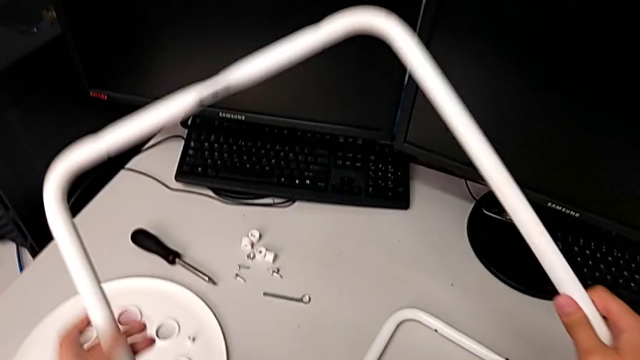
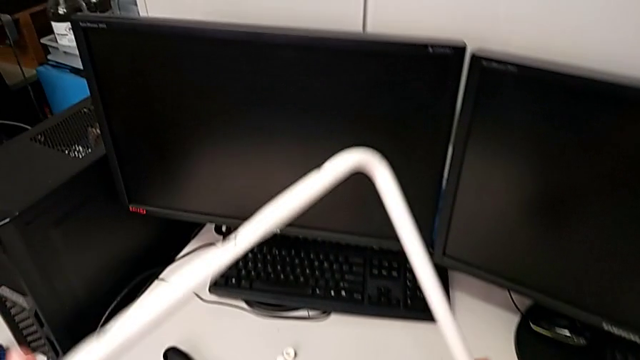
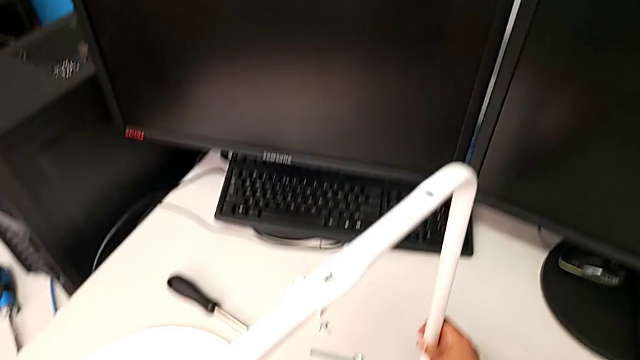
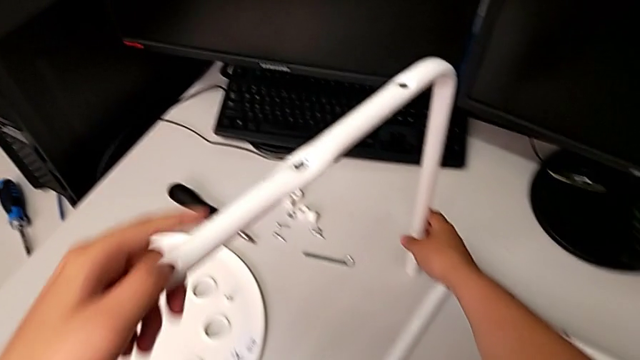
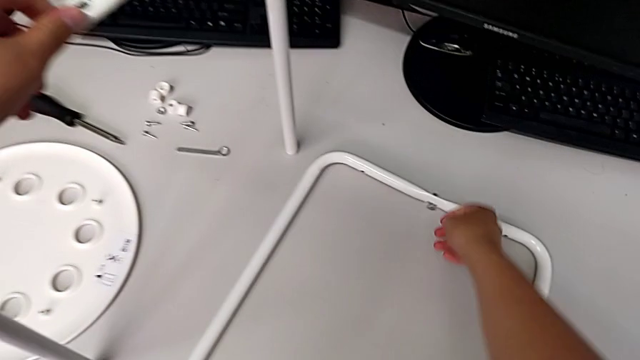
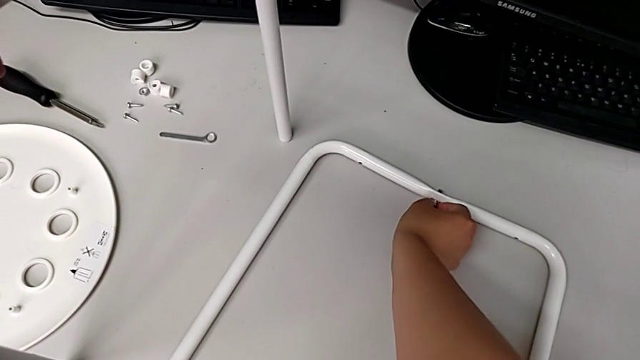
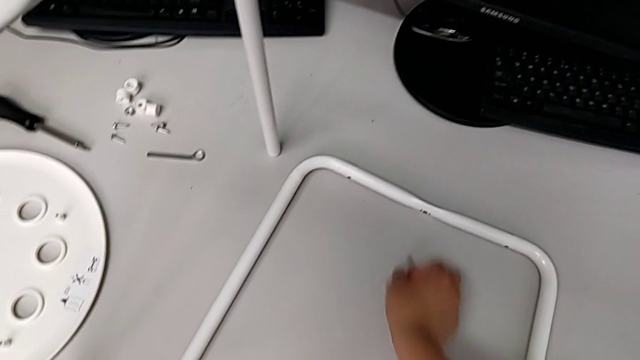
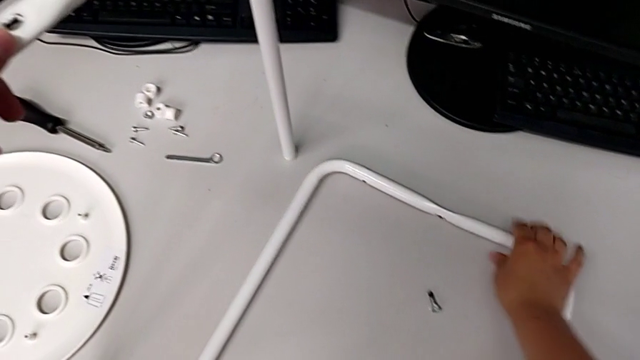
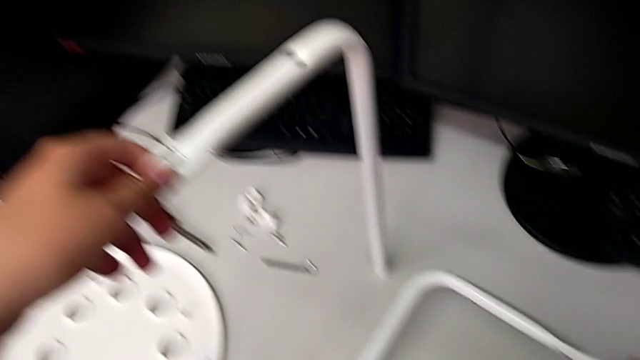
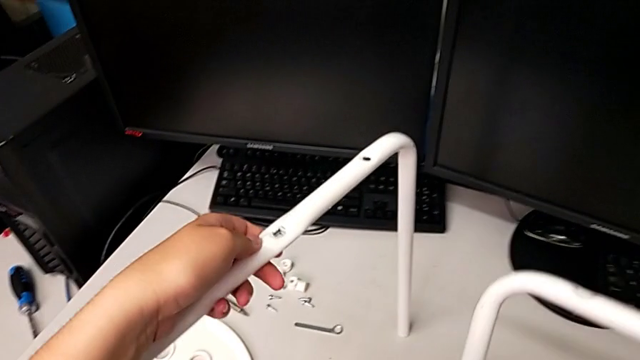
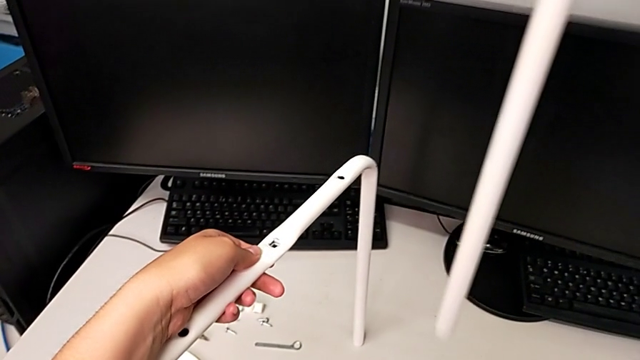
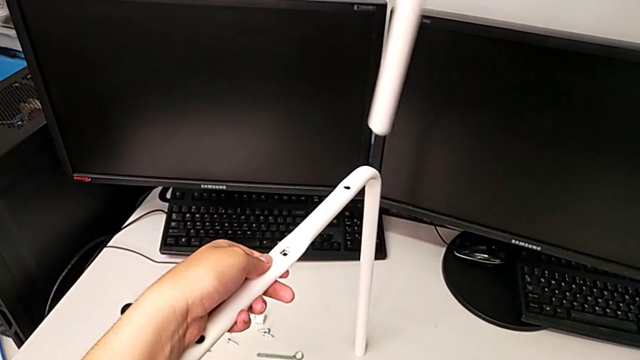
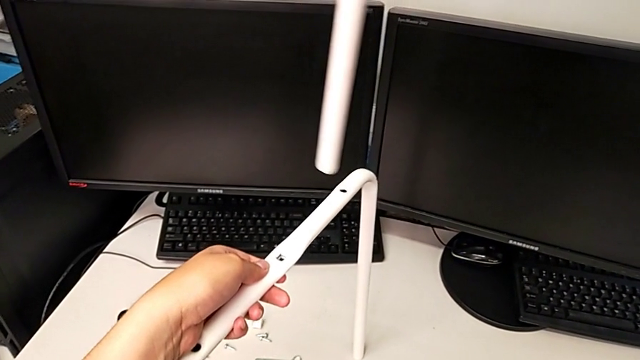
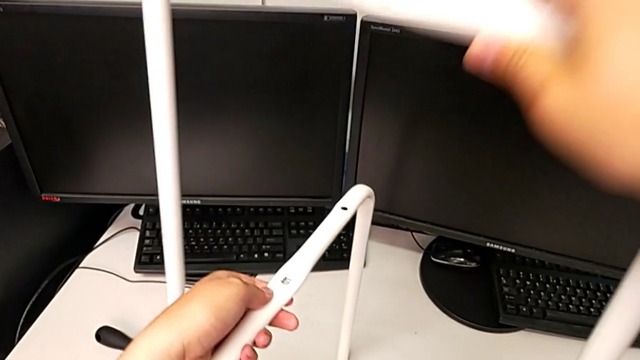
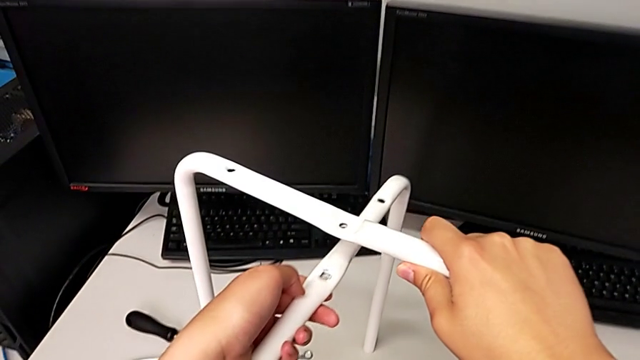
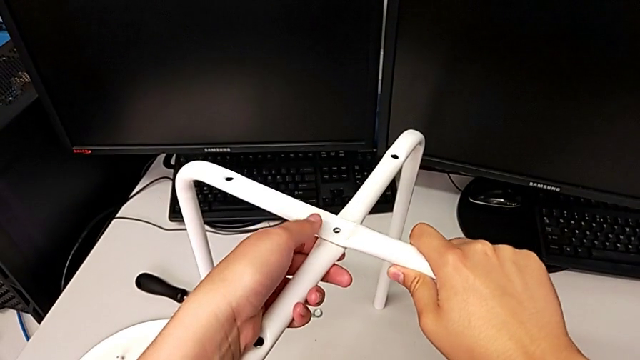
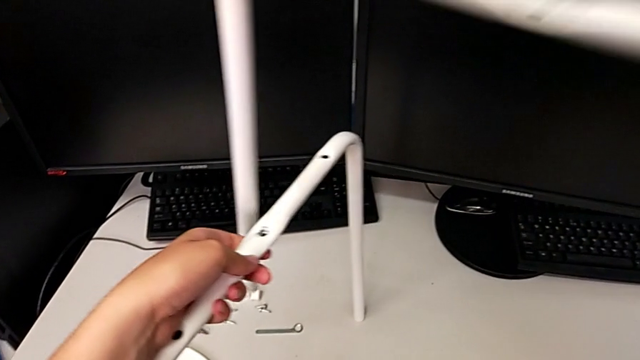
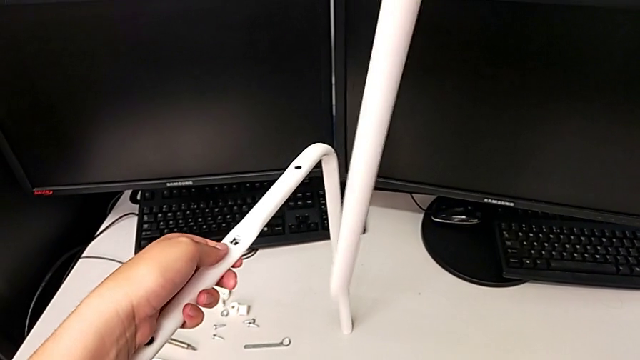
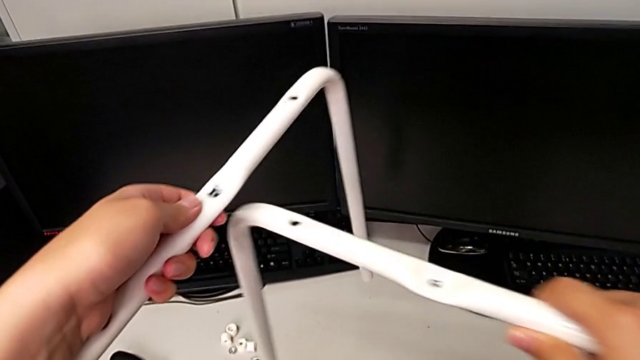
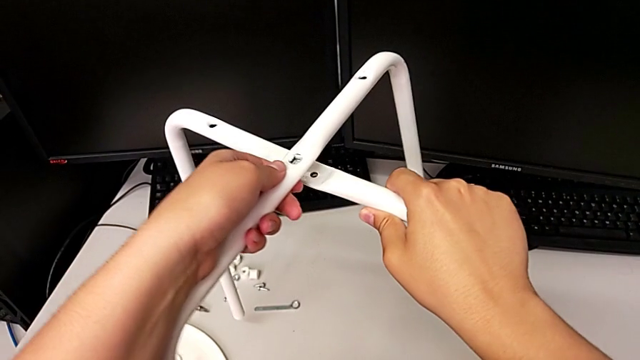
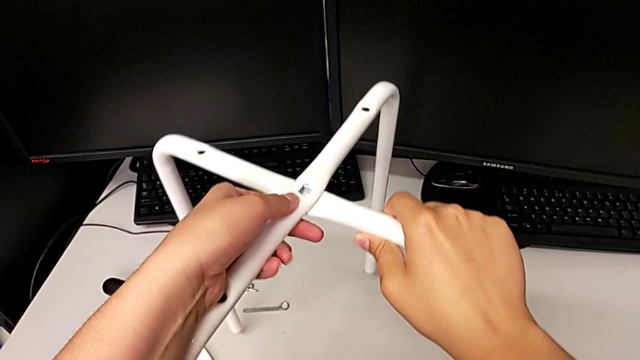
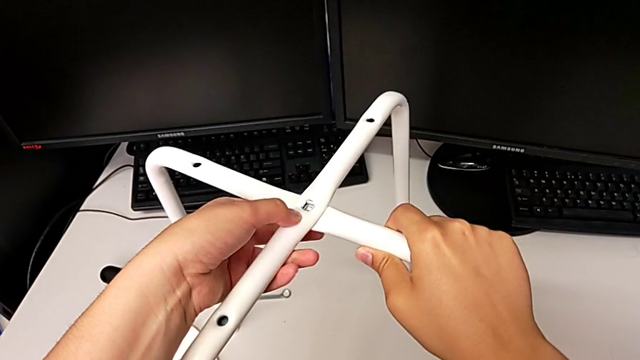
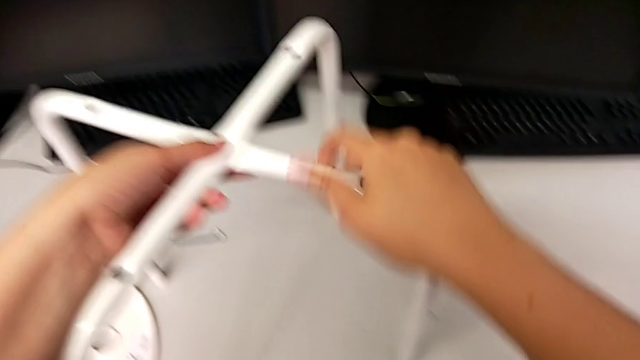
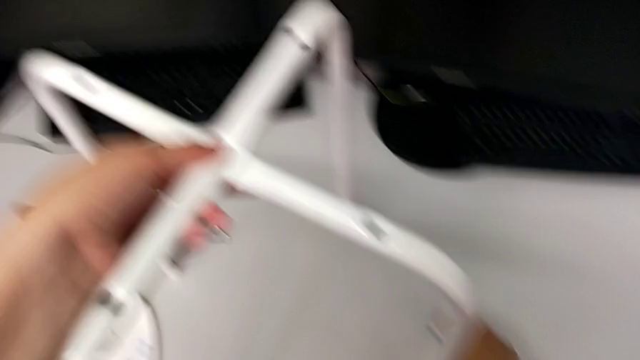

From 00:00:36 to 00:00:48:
The camera wearer is assembling the legs. They stand the first leg, grab the bolt, disassemble it, wrongly drop it, grab the second leg, lift it, hold the first leg, stack the second leg twice, lift it, hold the first leg and place the second leg.

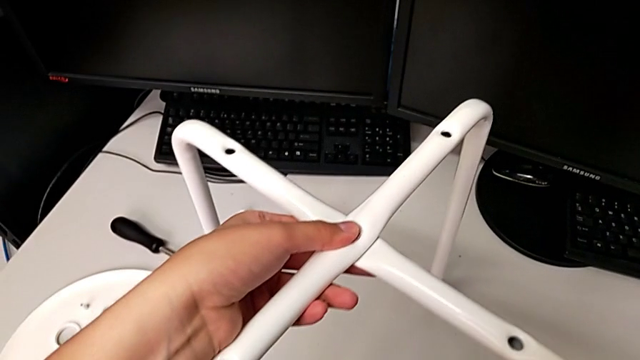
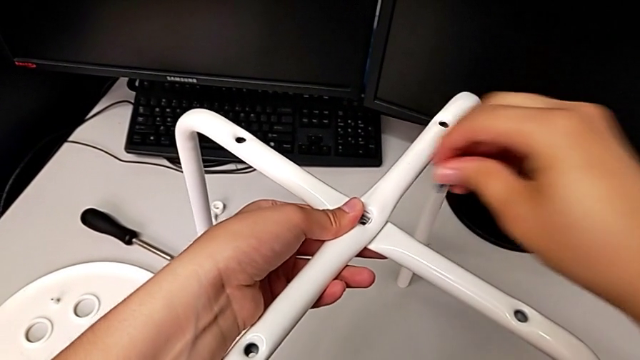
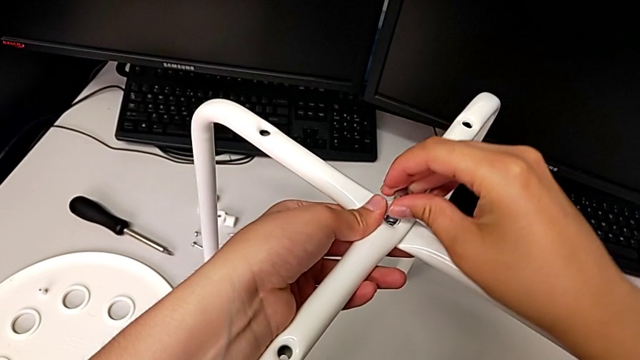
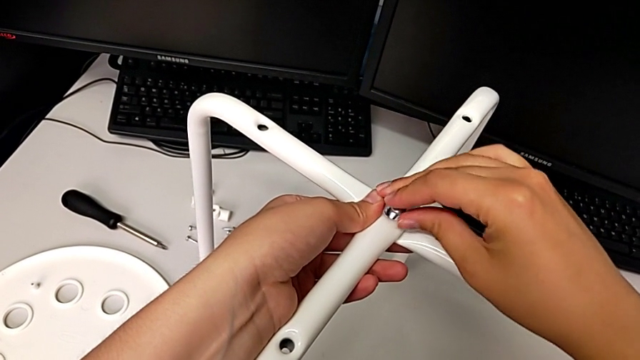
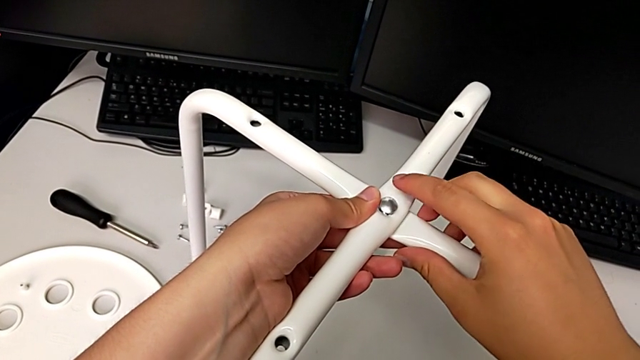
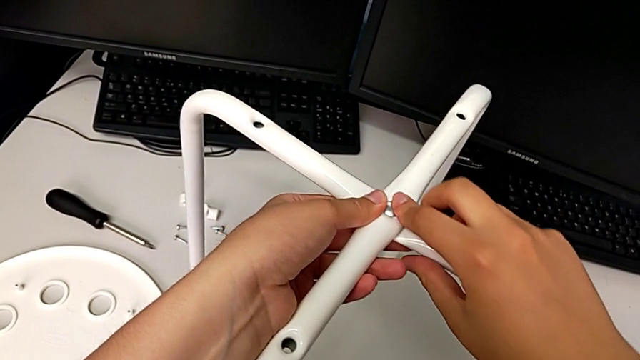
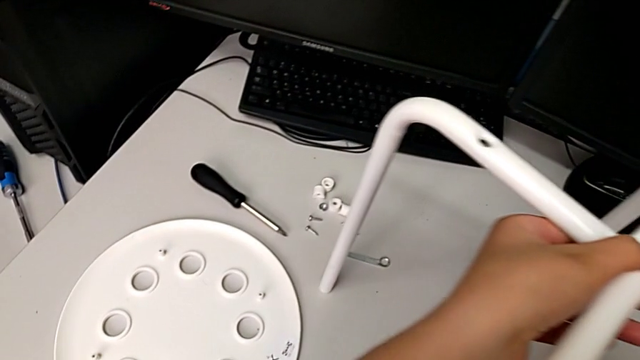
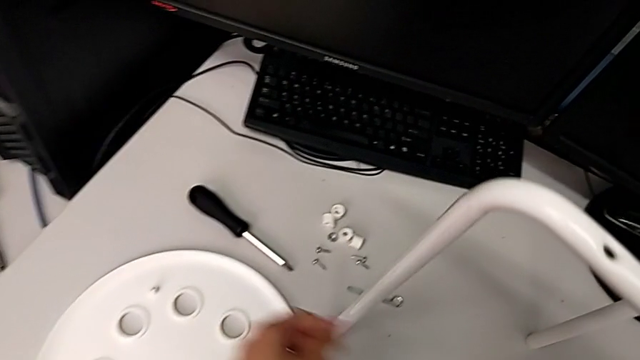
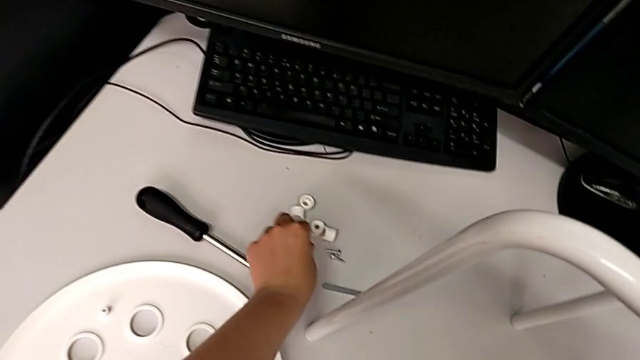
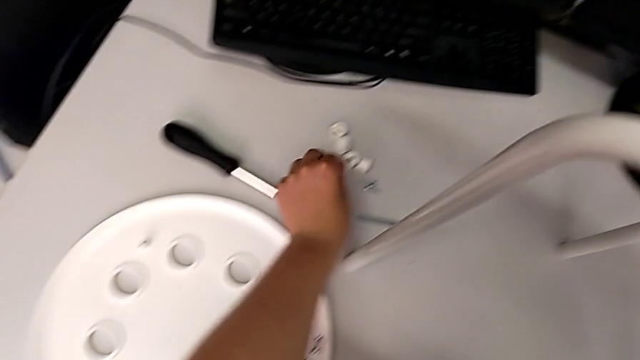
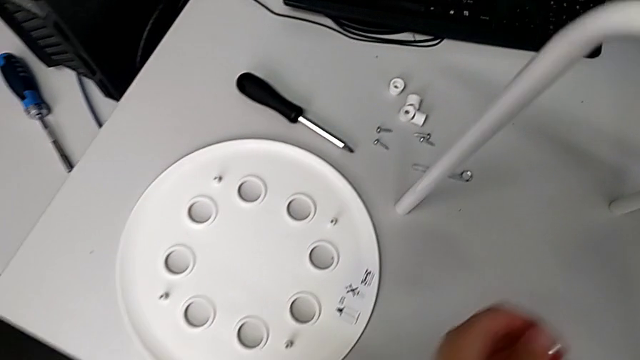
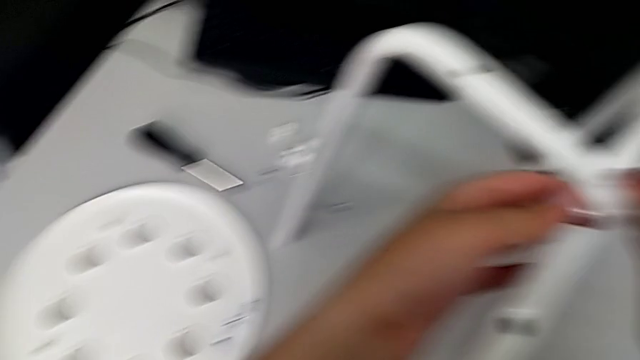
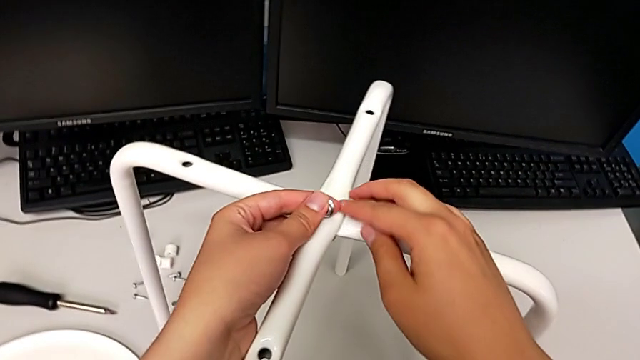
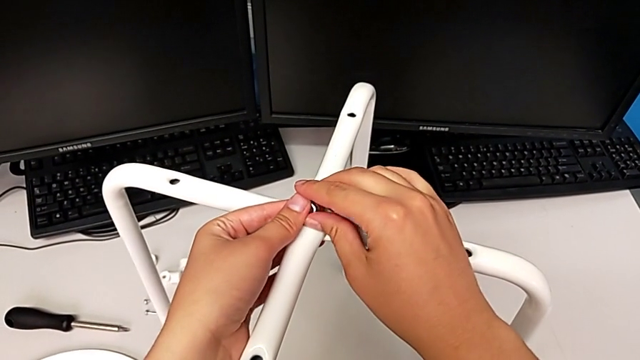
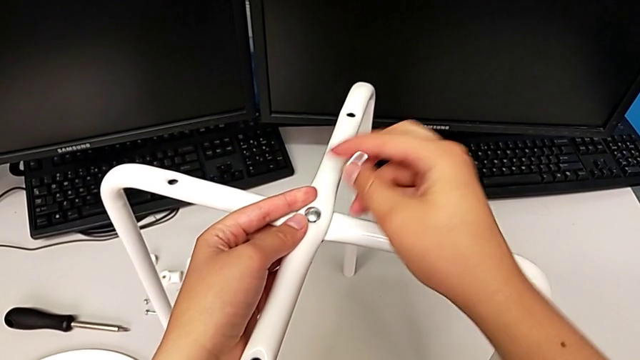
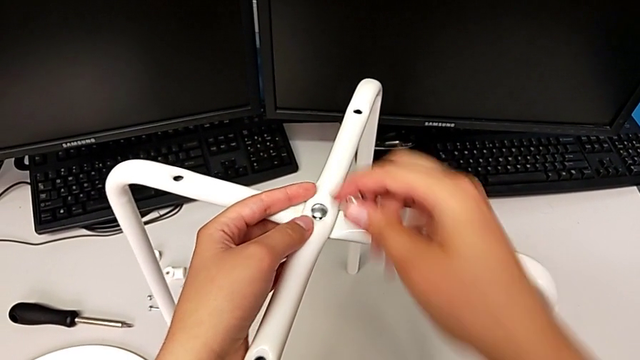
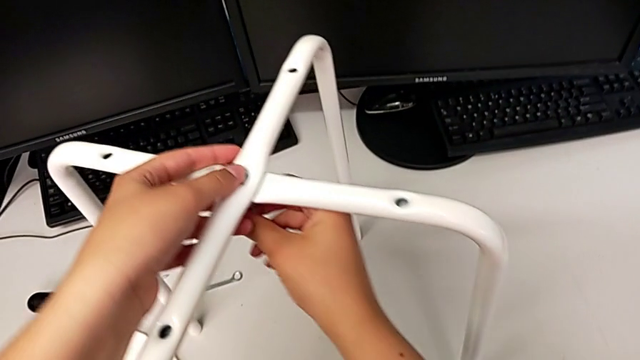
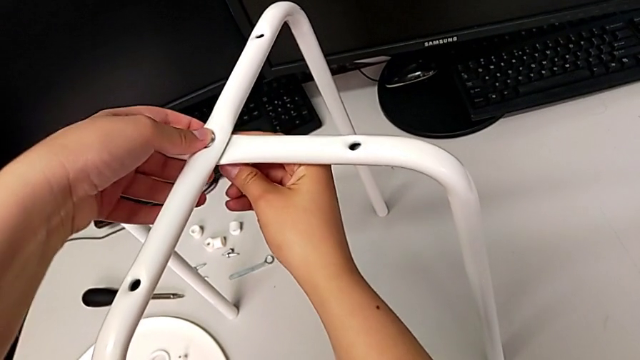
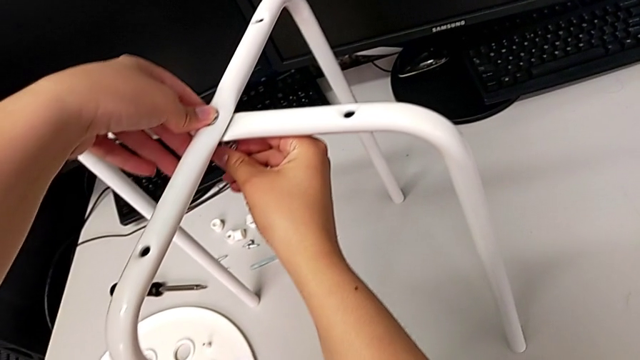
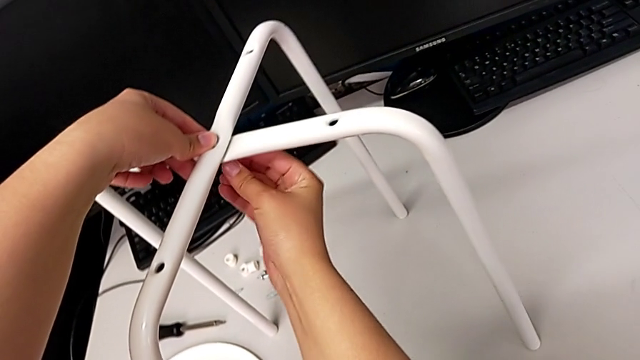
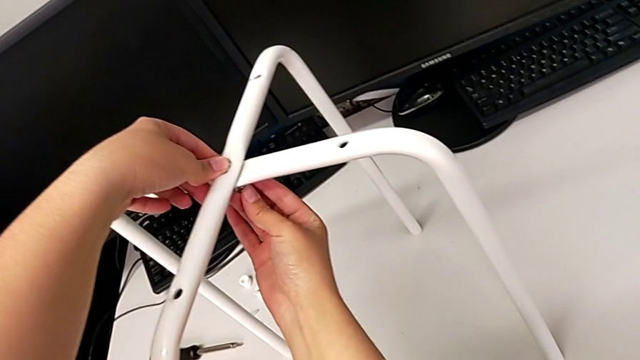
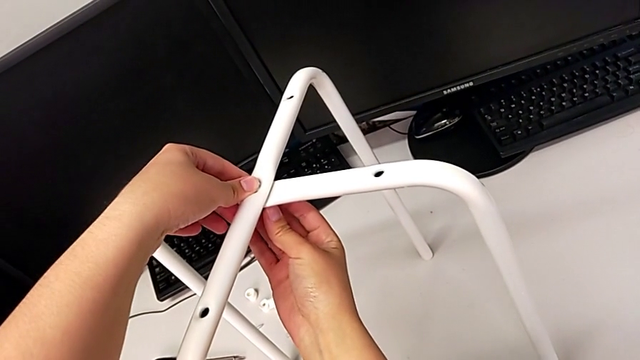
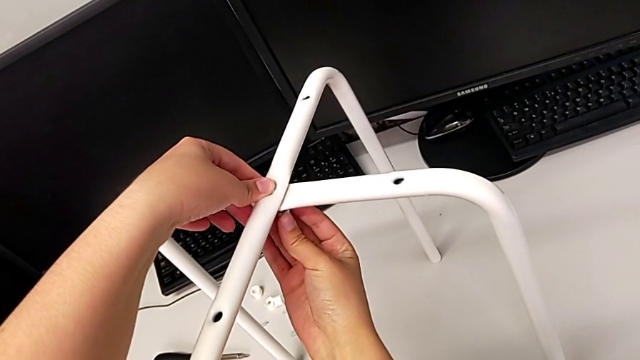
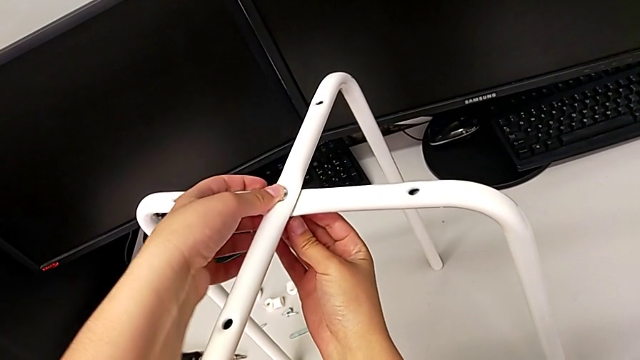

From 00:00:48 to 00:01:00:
The camera wearer is assembling the legs. They insert the bolt, grab the hex nut, lift it, grab it, hold the leg and begin to wrongly insert the hex nut, in the wrong position.
